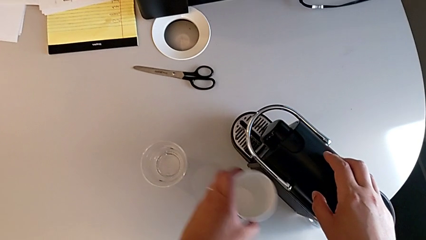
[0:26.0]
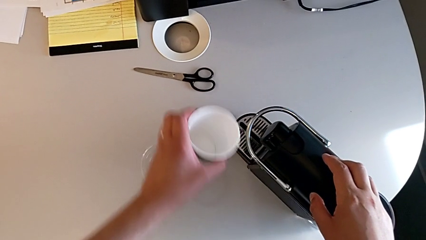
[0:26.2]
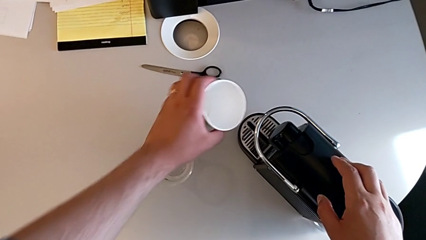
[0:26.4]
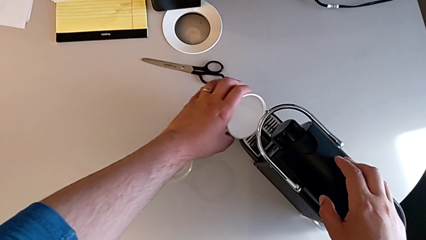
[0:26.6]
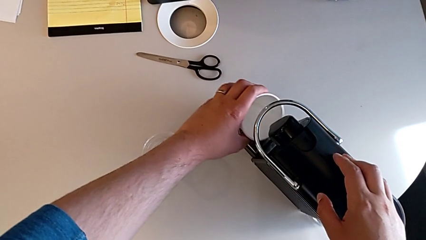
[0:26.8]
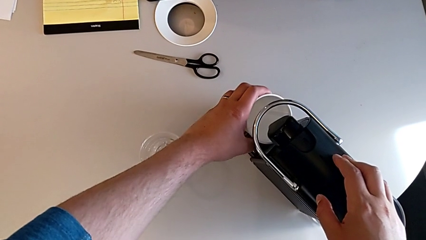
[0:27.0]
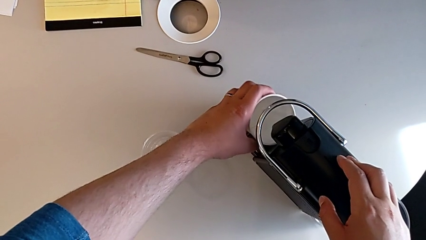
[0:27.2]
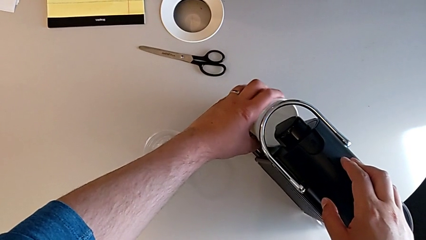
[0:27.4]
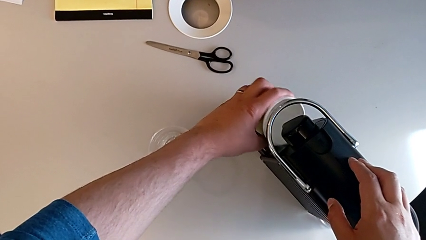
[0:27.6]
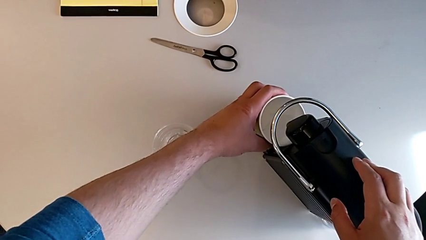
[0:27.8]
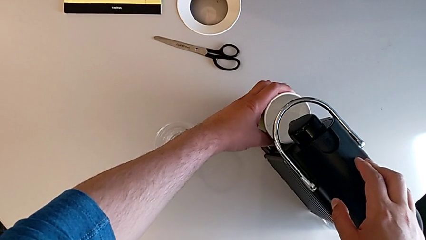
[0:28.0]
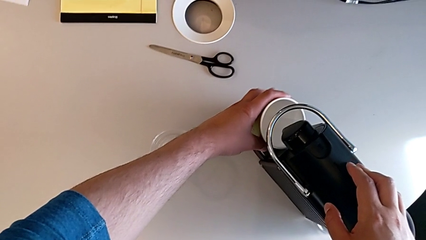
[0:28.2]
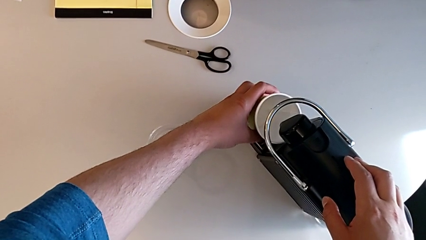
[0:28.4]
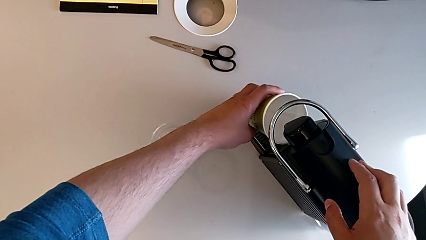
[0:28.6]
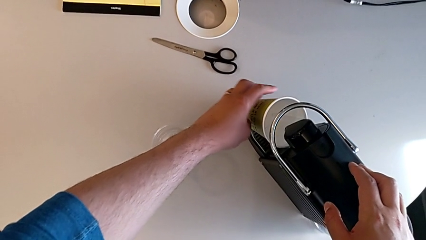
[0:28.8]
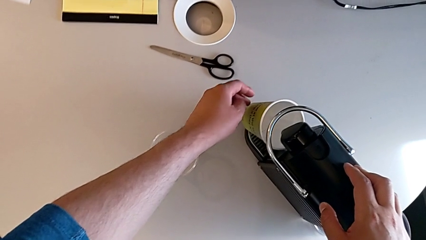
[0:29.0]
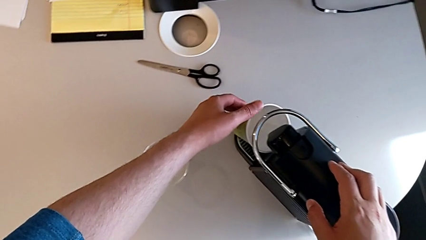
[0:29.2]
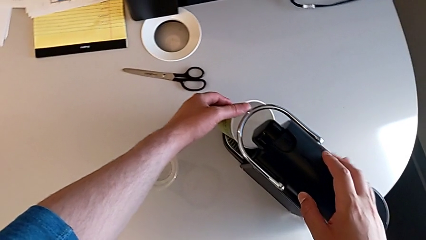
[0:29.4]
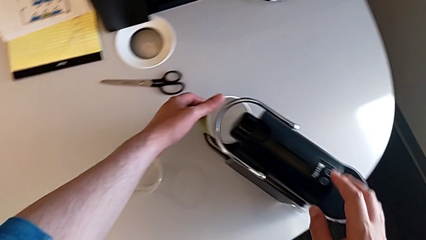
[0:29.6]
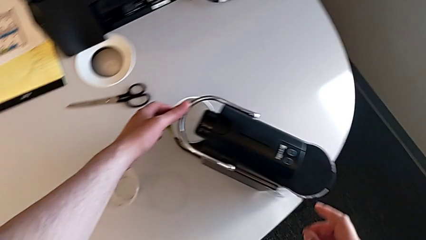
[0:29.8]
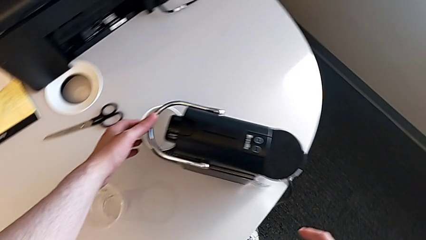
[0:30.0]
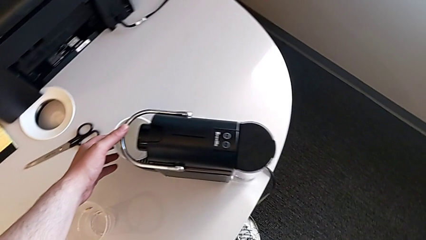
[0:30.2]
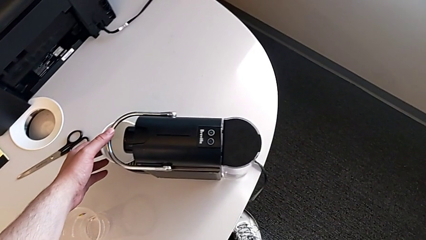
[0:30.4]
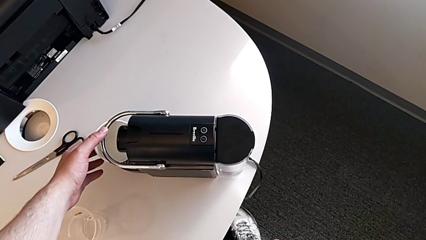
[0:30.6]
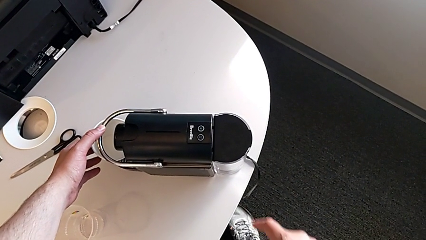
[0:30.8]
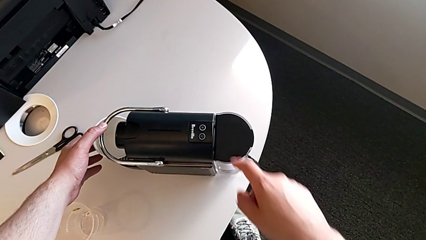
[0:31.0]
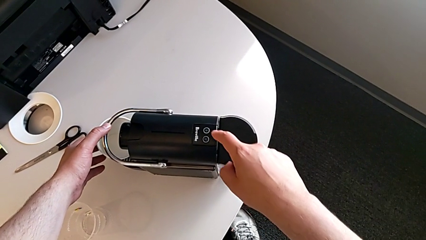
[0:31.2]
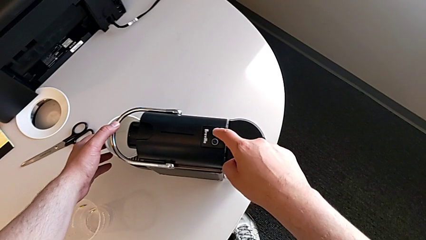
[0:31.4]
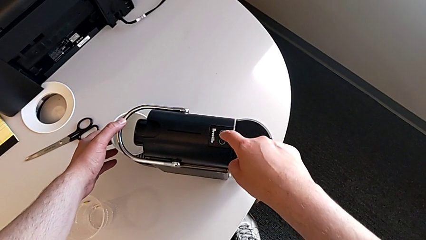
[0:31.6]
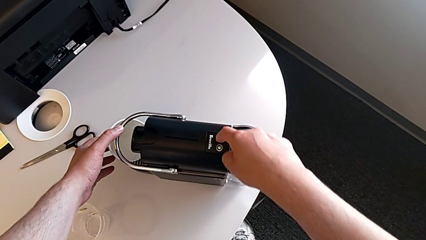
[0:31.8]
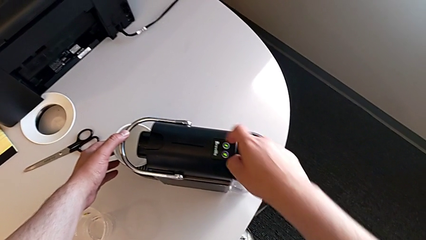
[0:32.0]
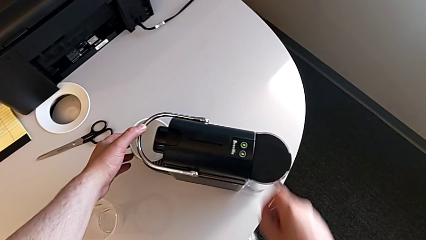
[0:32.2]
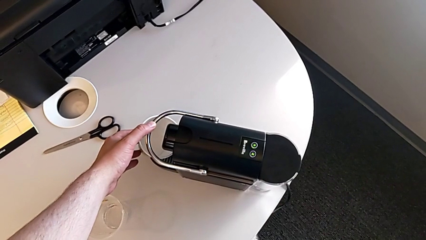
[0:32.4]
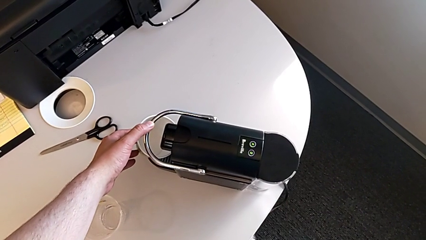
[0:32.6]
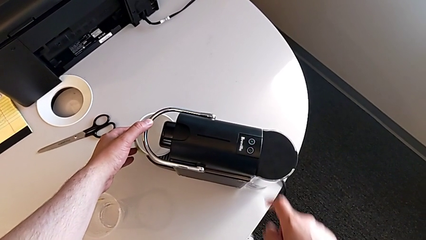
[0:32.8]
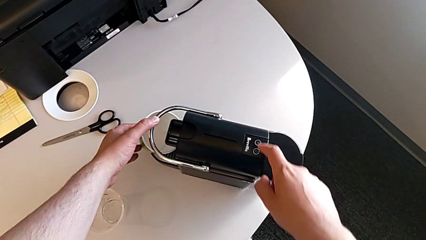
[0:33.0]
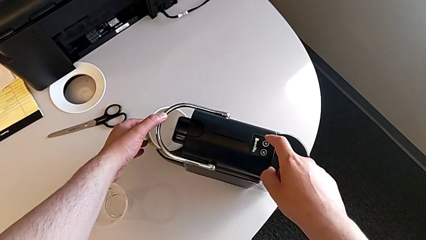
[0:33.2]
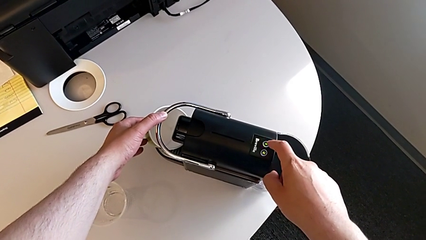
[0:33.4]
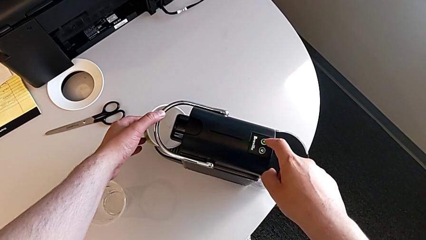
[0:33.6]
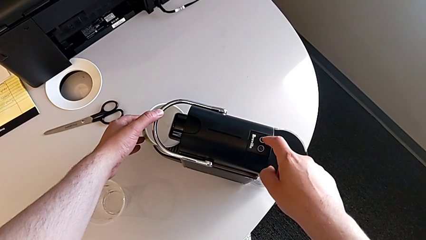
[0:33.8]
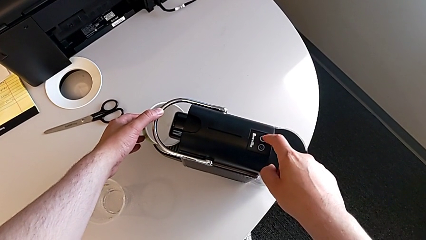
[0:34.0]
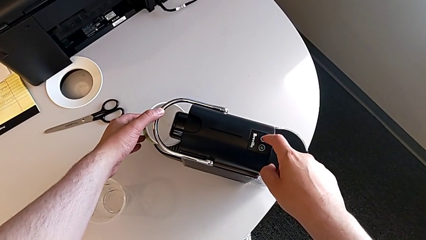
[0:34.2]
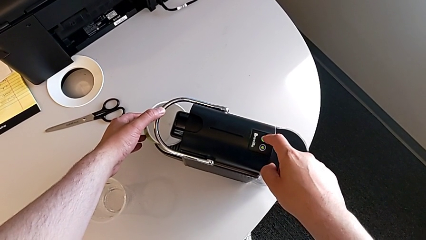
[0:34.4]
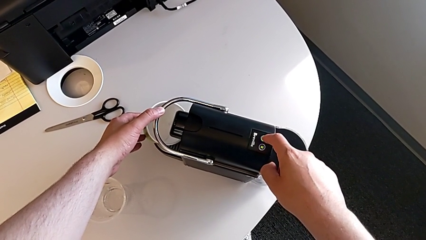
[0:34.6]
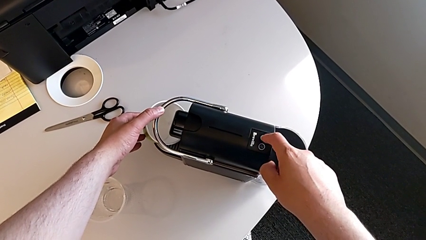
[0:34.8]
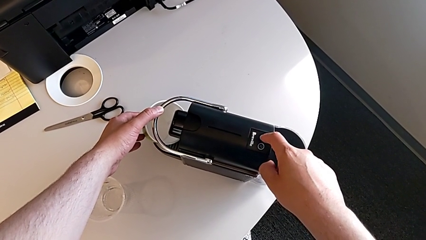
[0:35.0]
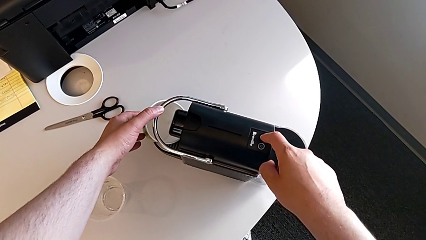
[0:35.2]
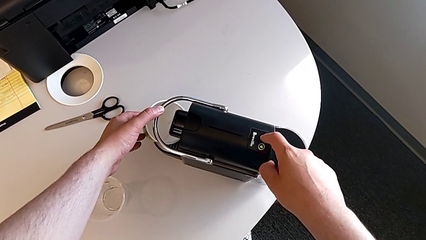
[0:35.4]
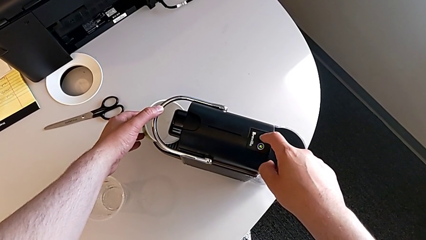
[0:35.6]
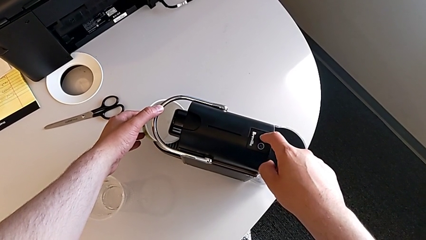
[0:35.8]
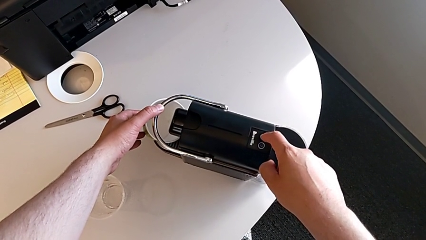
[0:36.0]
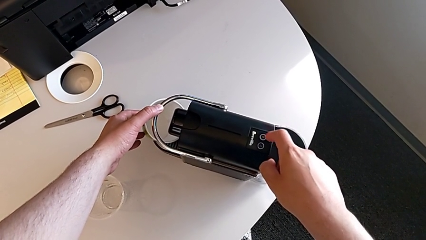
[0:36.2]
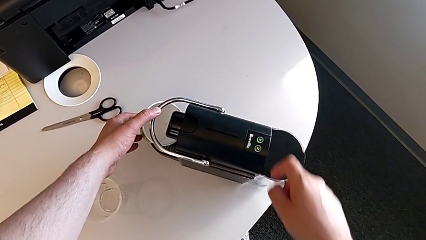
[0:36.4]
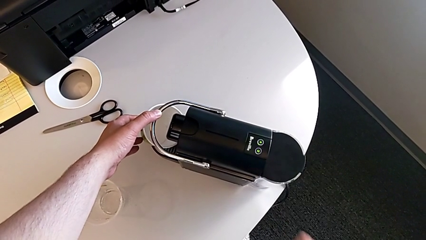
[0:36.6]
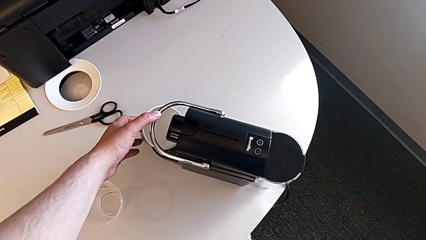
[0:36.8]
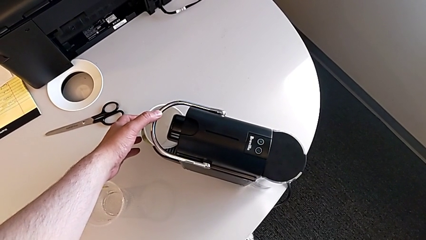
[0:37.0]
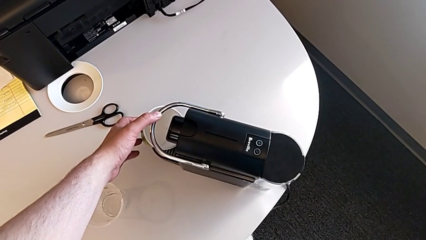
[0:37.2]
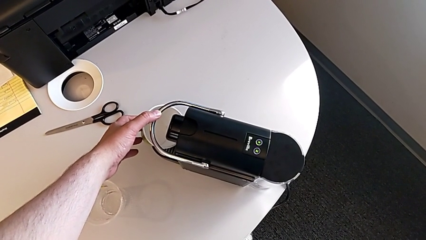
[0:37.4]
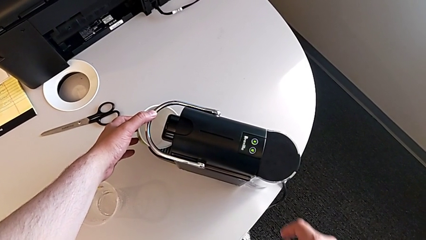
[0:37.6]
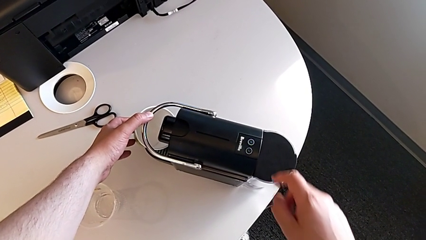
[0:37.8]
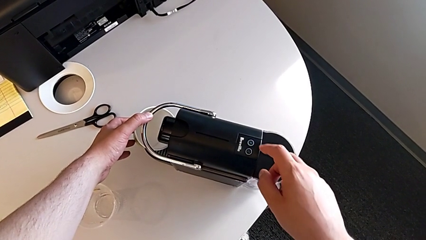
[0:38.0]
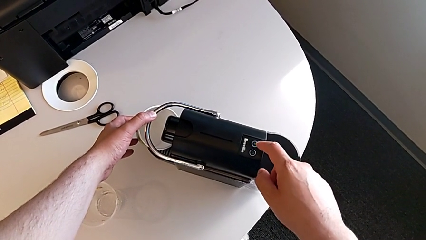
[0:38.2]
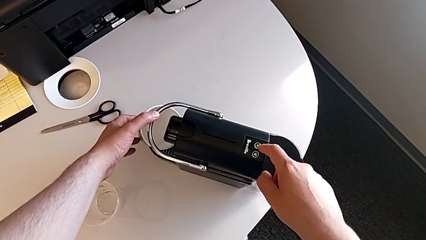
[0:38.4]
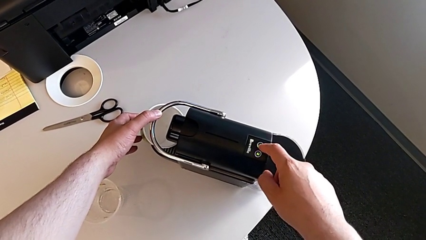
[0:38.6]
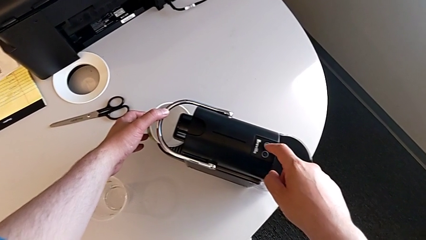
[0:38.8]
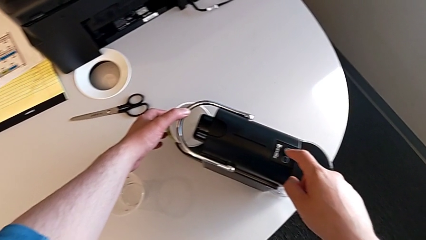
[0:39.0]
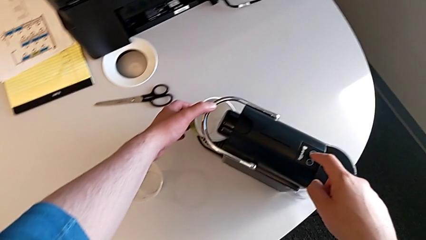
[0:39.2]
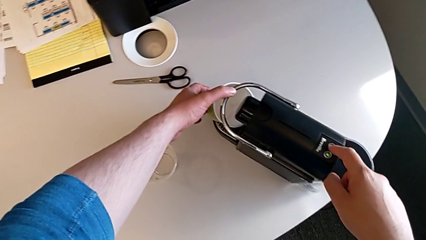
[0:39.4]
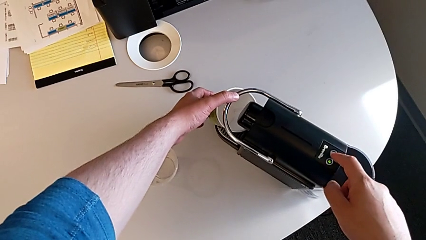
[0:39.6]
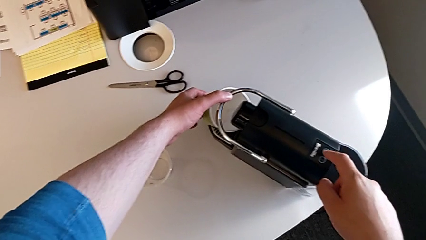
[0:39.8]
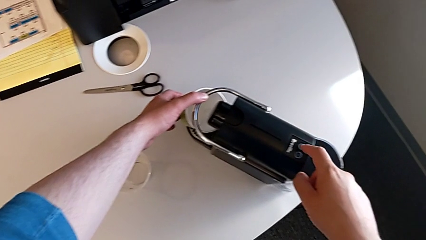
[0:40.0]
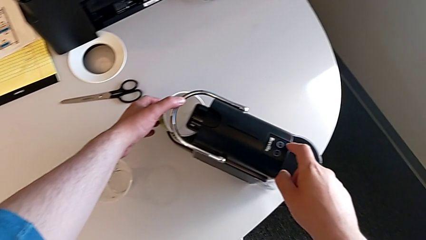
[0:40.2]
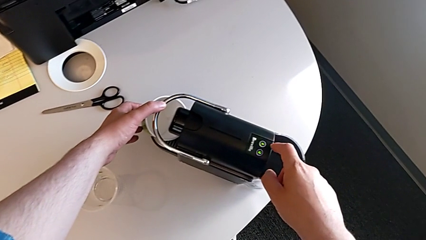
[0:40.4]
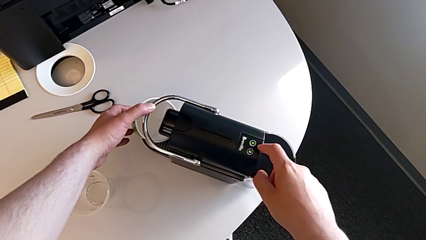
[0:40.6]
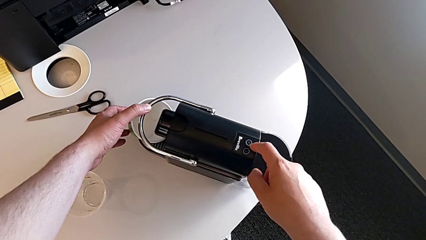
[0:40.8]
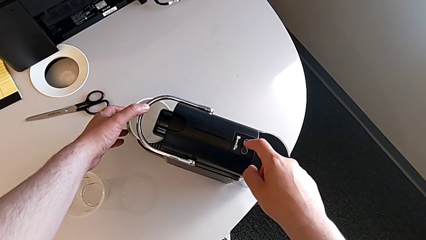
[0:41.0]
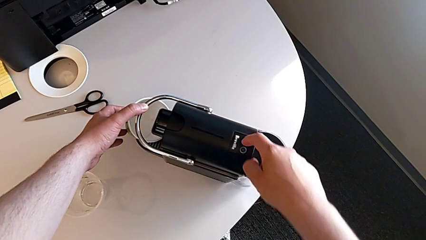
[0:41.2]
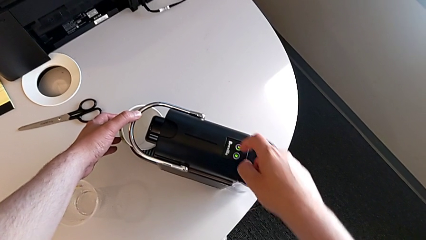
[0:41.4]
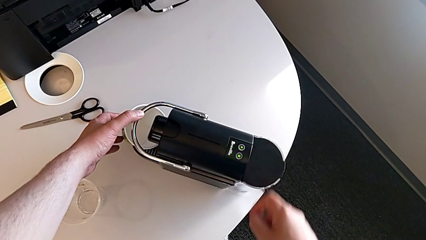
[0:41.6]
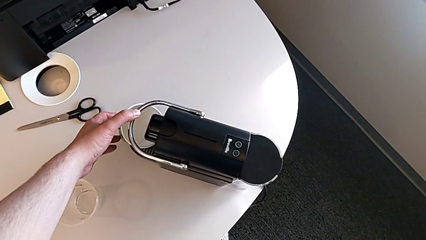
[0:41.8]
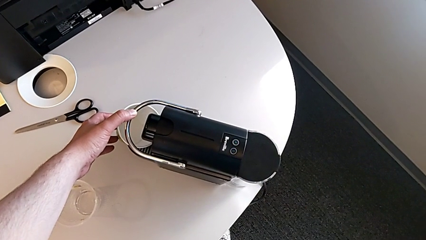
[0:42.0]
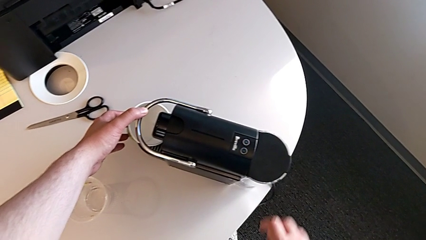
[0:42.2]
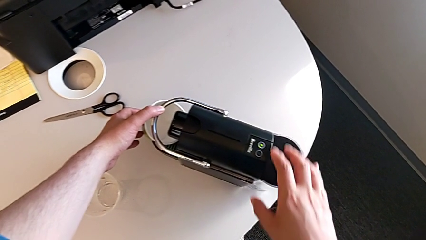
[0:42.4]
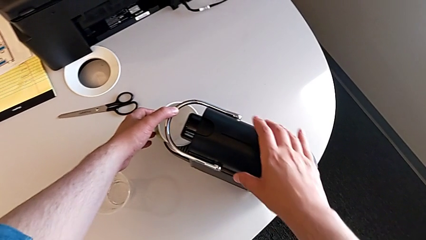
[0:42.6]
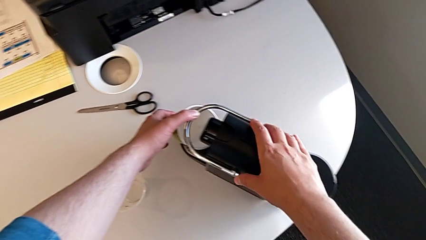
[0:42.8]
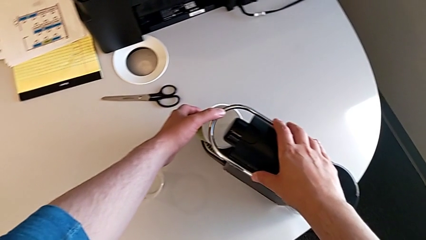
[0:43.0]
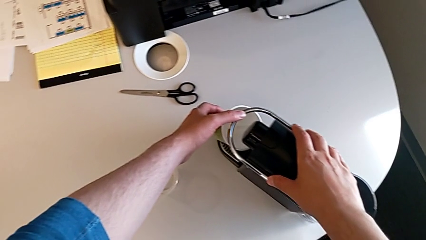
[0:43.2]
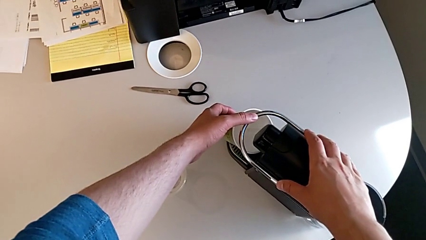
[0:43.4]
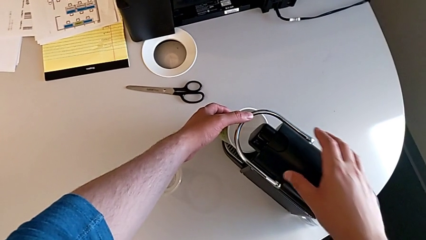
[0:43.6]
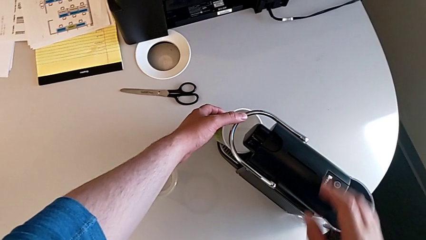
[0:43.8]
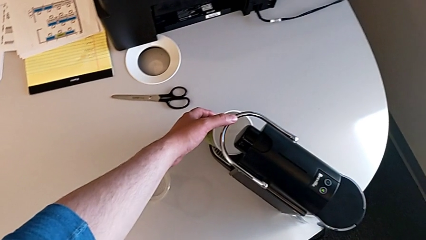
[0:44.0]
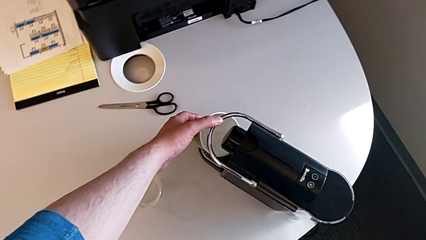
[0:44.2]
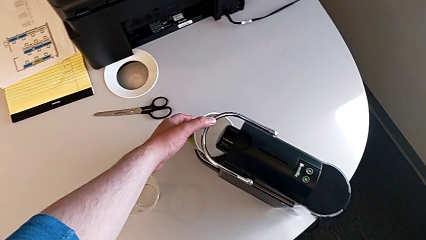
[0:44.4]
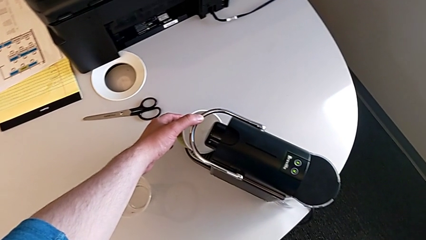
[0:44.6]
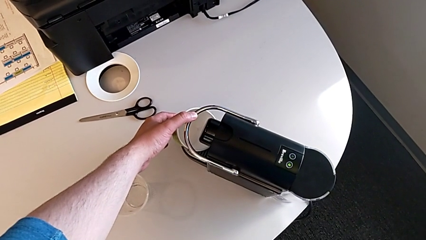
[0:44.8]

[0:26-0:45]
The camera wearer is checking the capsule container and placing the cup. They place the cup with the left hand and press the button three times with the right hand.
